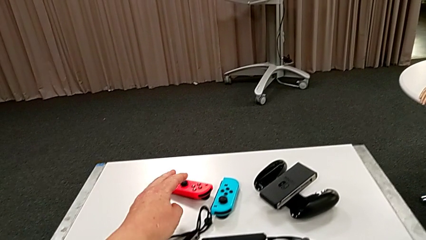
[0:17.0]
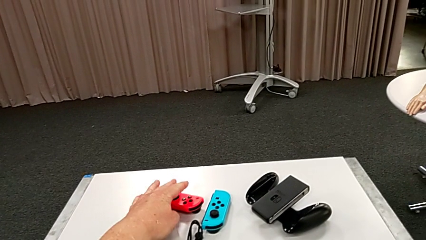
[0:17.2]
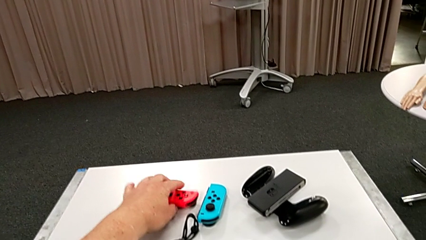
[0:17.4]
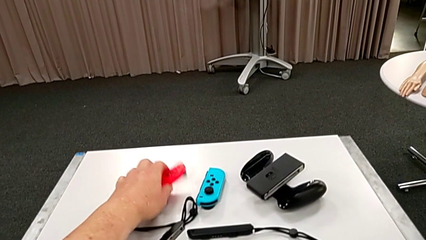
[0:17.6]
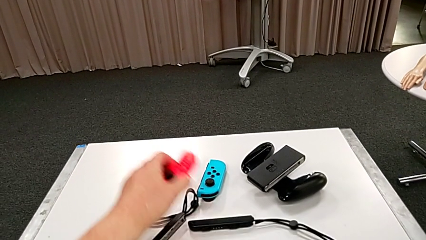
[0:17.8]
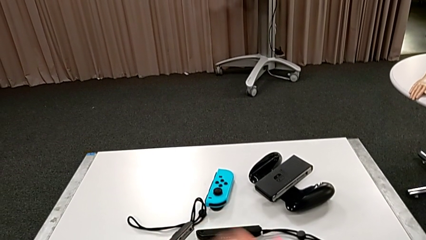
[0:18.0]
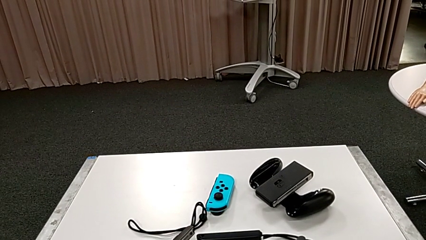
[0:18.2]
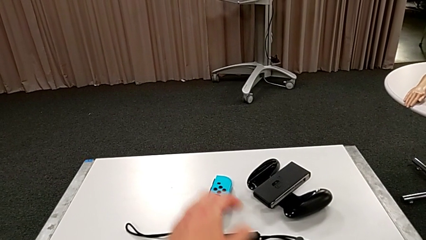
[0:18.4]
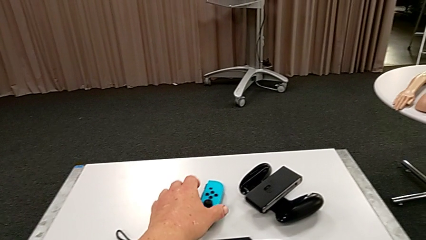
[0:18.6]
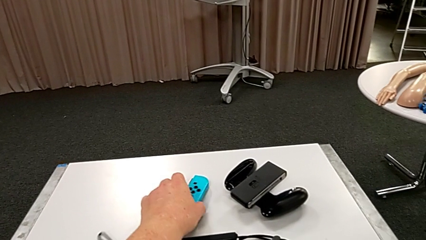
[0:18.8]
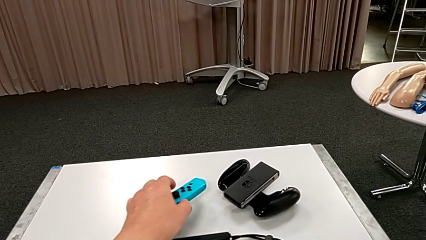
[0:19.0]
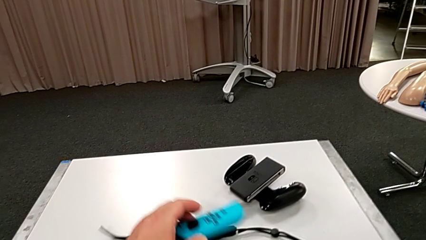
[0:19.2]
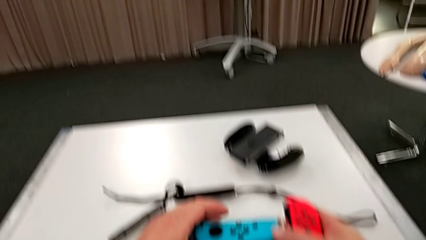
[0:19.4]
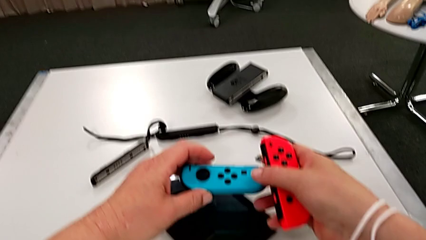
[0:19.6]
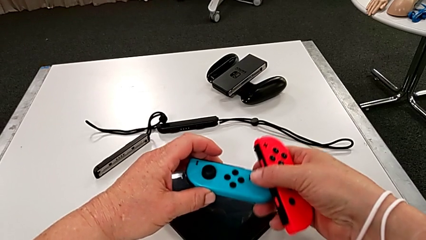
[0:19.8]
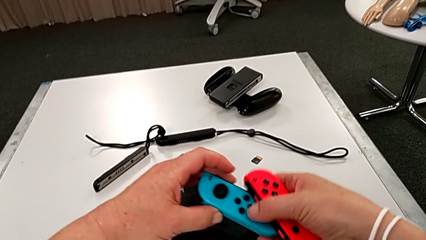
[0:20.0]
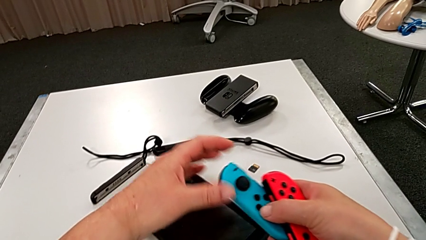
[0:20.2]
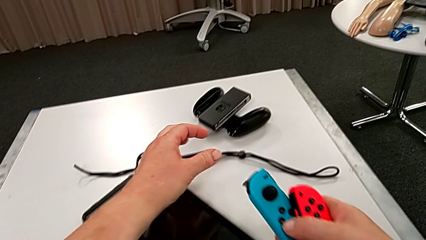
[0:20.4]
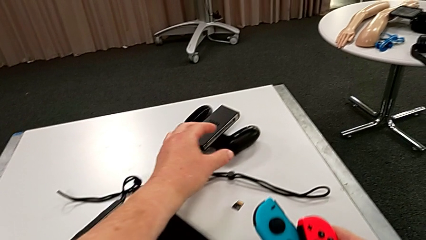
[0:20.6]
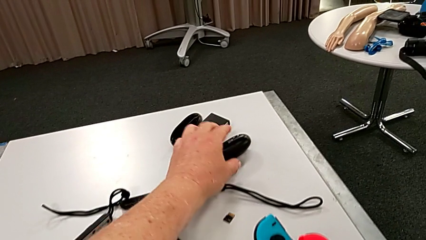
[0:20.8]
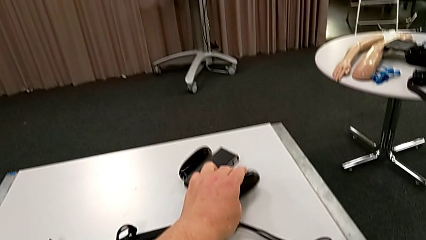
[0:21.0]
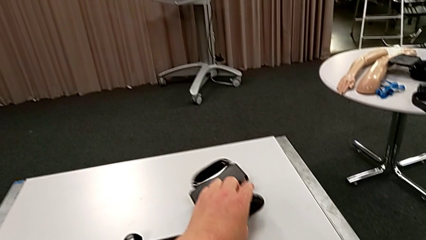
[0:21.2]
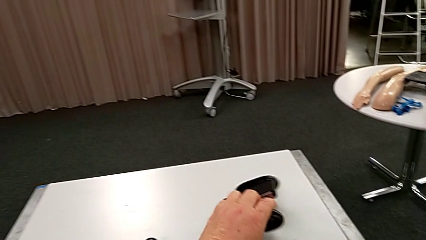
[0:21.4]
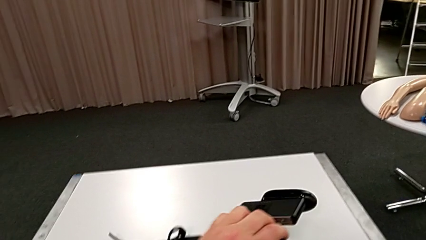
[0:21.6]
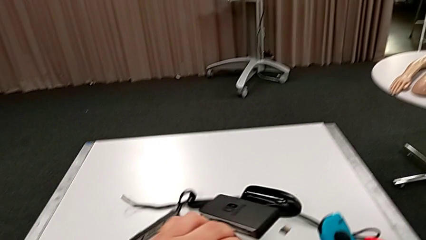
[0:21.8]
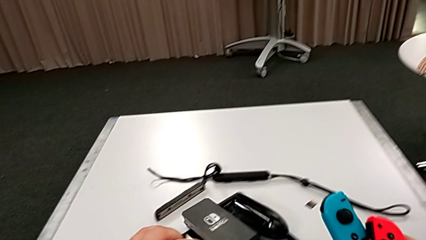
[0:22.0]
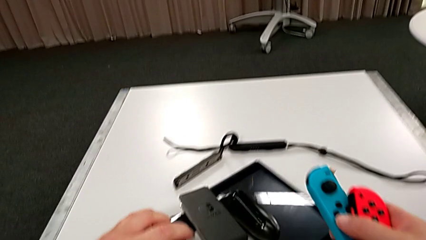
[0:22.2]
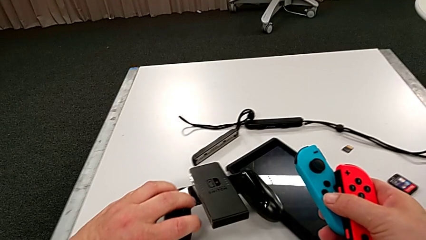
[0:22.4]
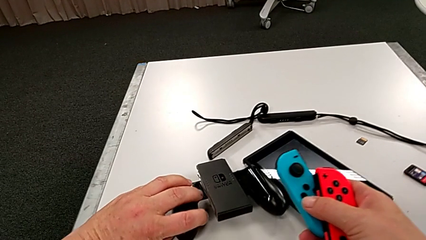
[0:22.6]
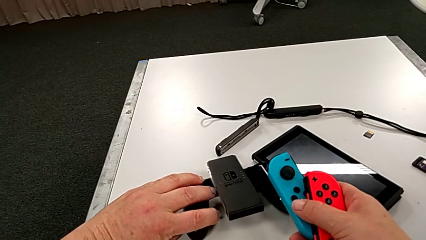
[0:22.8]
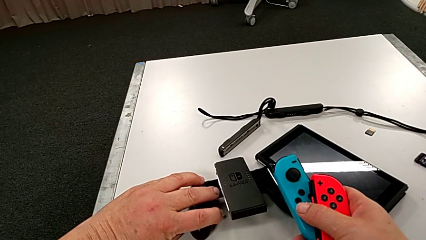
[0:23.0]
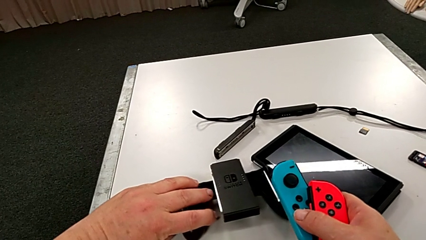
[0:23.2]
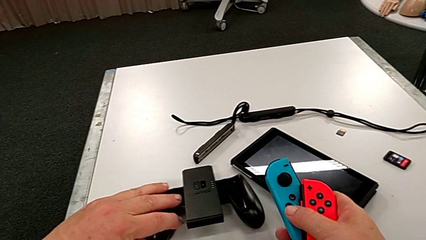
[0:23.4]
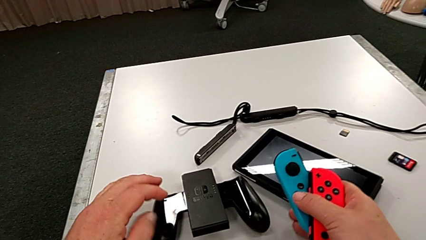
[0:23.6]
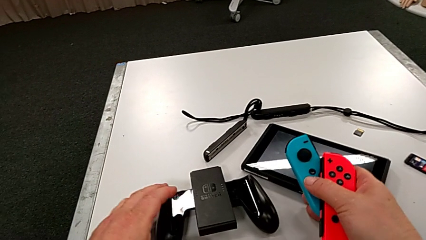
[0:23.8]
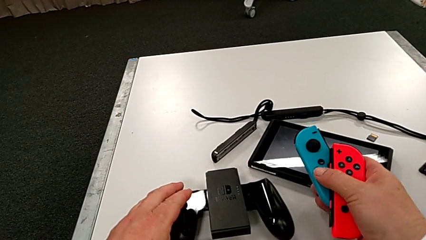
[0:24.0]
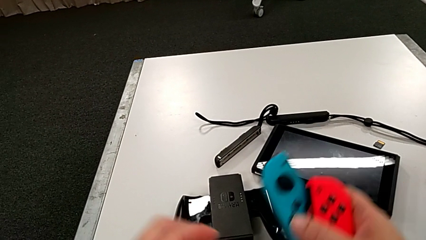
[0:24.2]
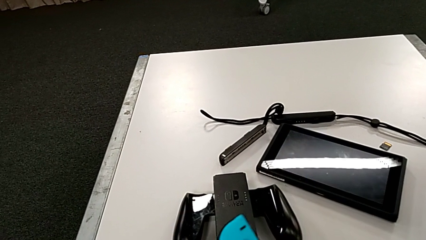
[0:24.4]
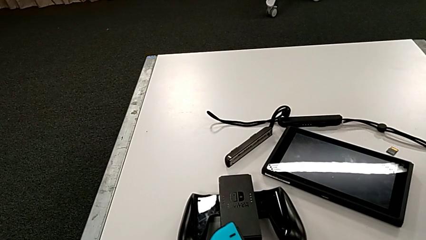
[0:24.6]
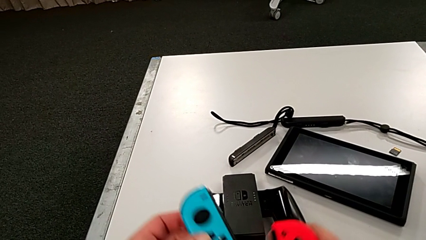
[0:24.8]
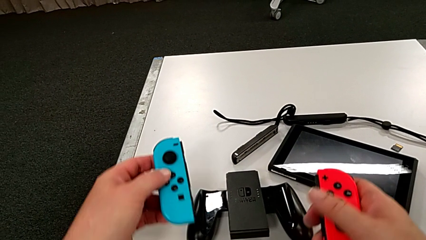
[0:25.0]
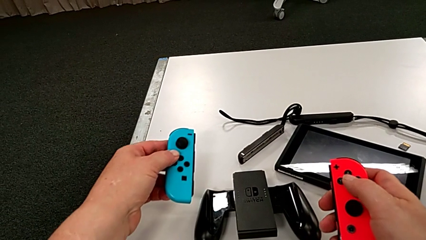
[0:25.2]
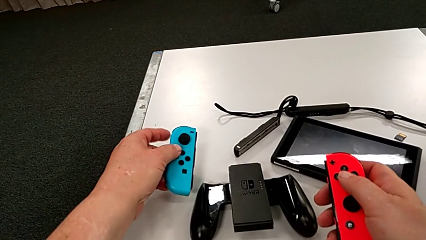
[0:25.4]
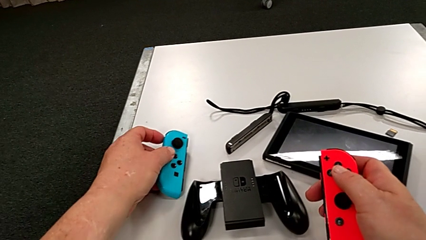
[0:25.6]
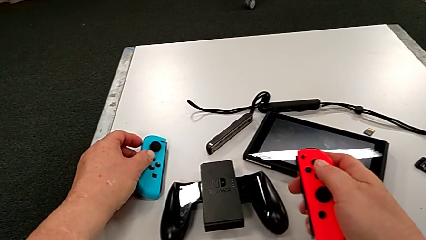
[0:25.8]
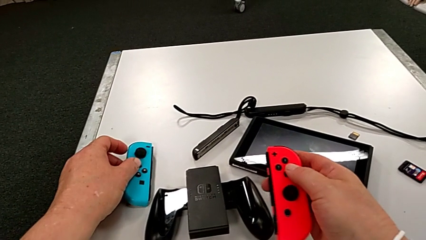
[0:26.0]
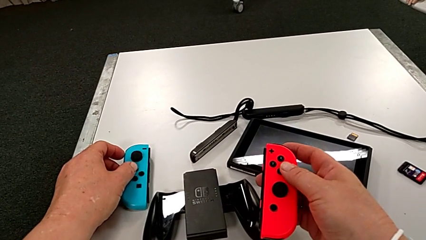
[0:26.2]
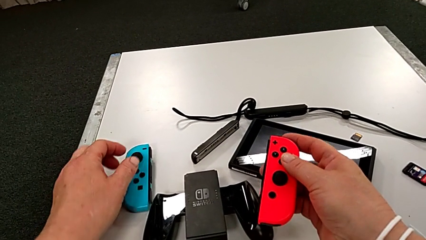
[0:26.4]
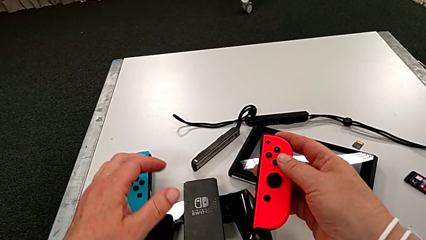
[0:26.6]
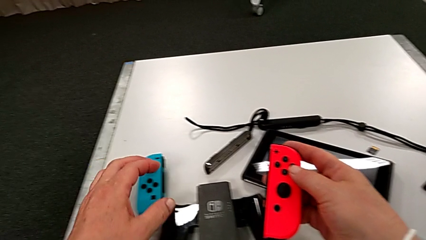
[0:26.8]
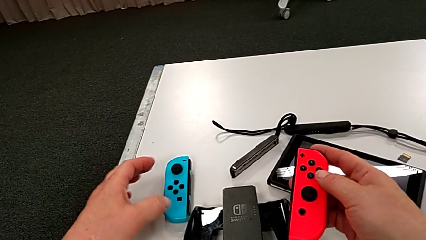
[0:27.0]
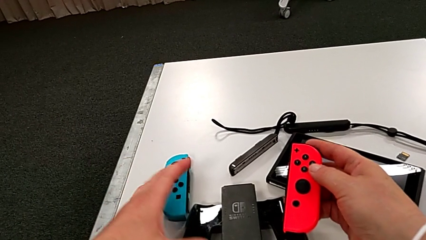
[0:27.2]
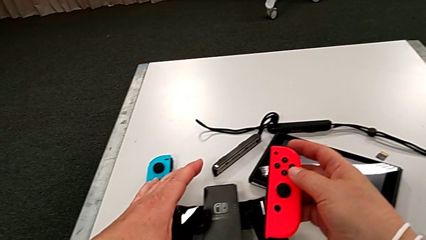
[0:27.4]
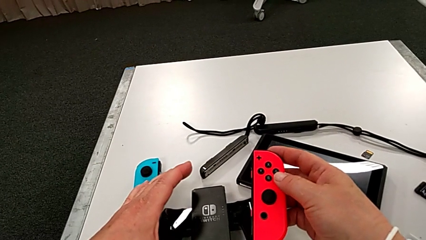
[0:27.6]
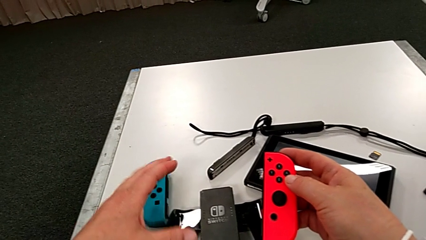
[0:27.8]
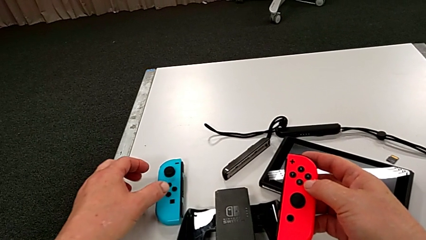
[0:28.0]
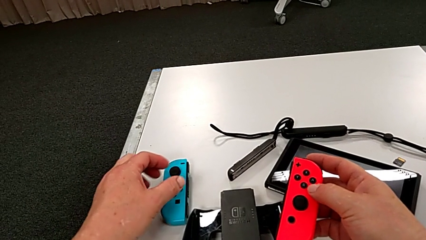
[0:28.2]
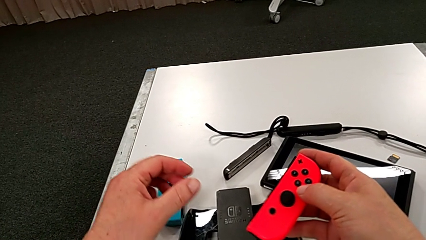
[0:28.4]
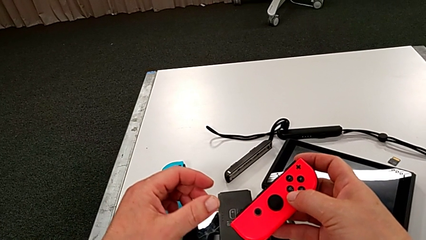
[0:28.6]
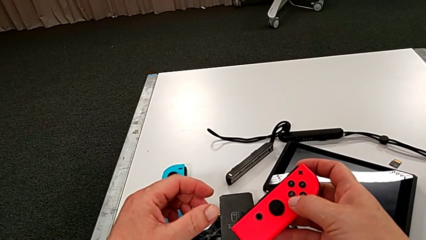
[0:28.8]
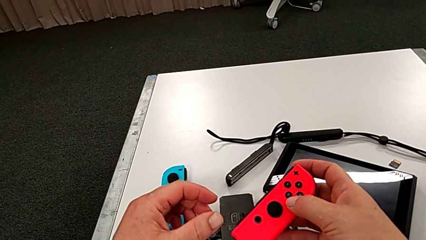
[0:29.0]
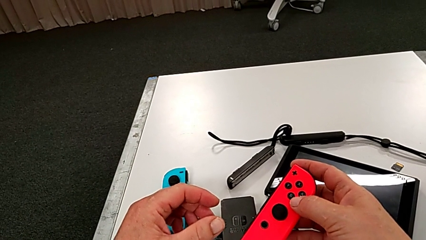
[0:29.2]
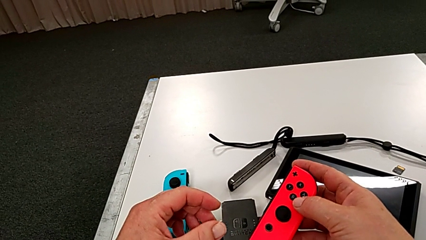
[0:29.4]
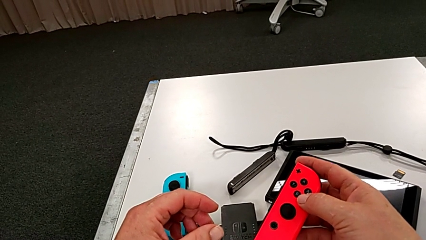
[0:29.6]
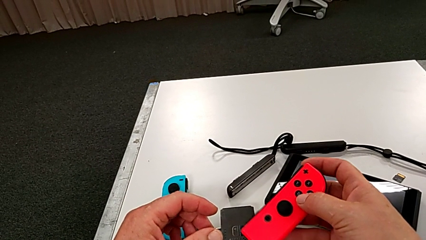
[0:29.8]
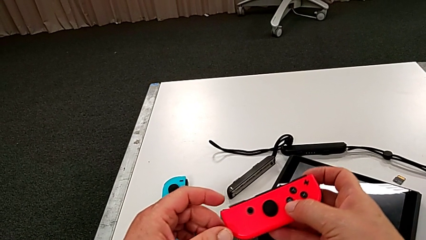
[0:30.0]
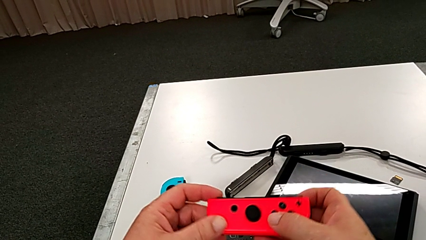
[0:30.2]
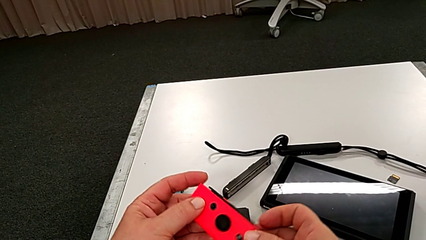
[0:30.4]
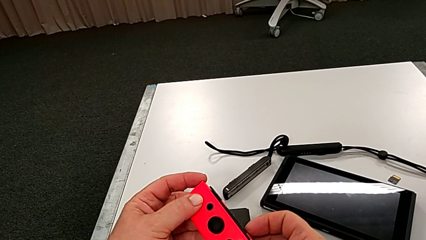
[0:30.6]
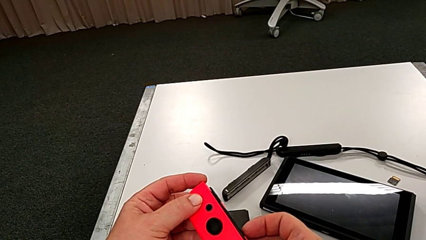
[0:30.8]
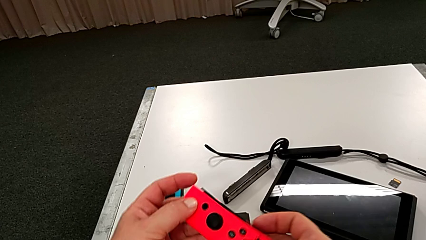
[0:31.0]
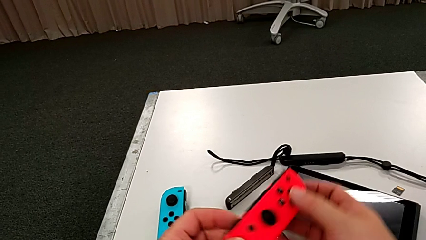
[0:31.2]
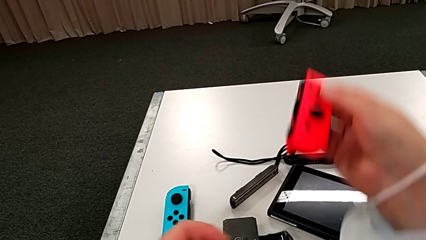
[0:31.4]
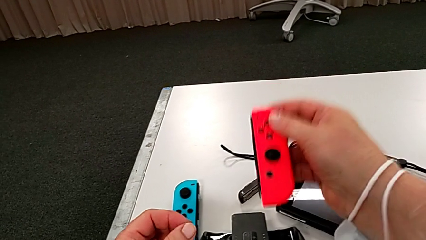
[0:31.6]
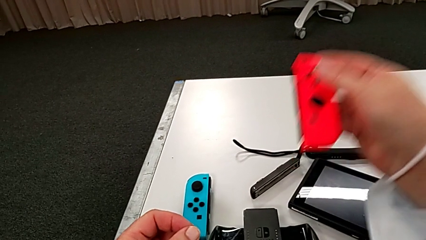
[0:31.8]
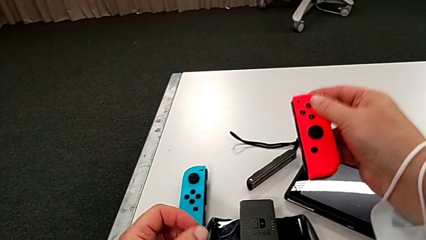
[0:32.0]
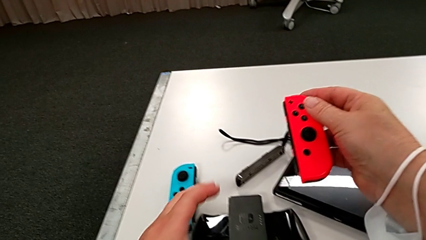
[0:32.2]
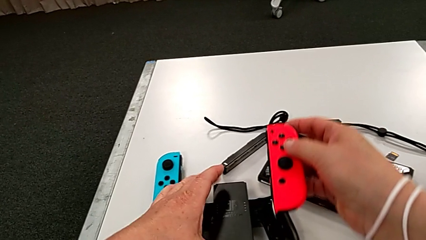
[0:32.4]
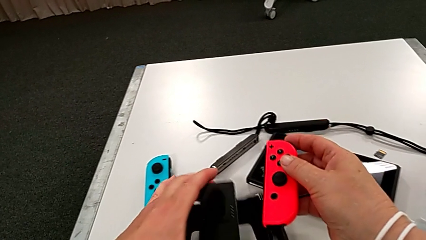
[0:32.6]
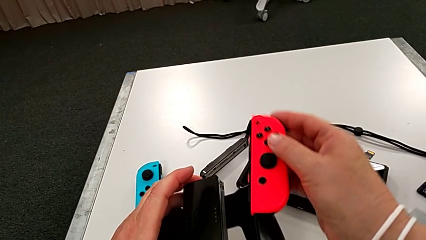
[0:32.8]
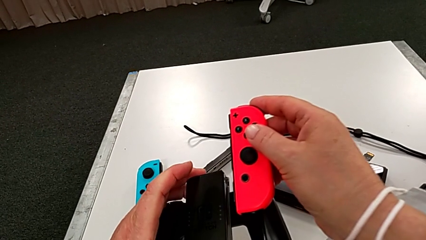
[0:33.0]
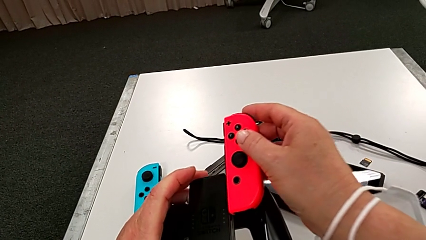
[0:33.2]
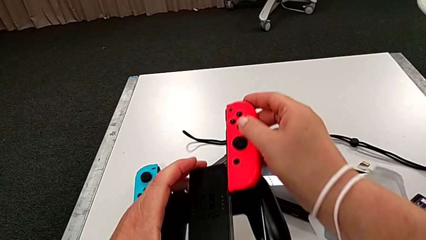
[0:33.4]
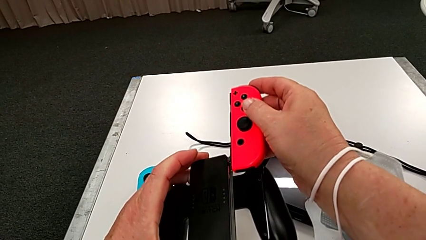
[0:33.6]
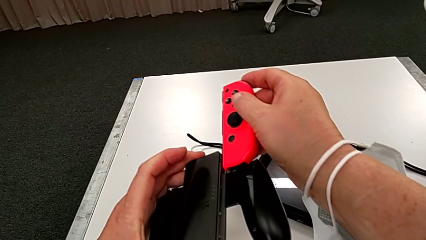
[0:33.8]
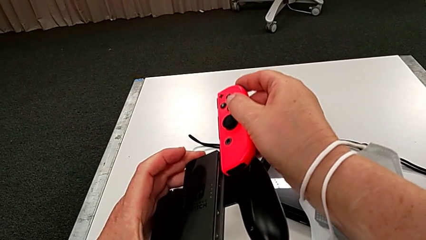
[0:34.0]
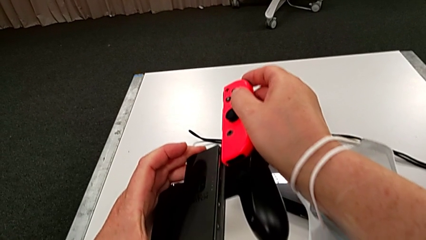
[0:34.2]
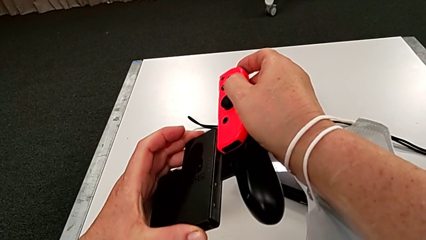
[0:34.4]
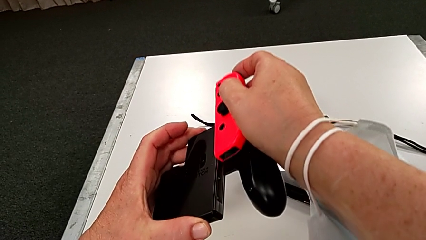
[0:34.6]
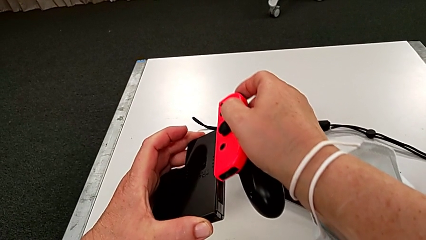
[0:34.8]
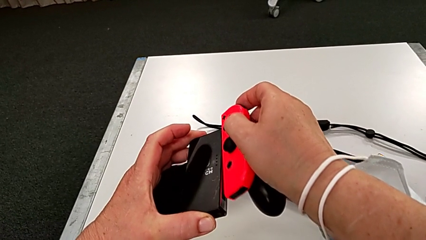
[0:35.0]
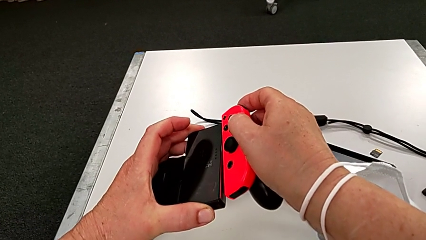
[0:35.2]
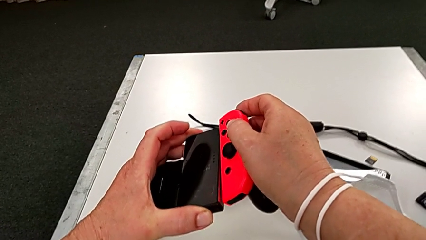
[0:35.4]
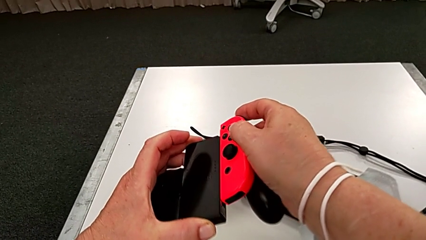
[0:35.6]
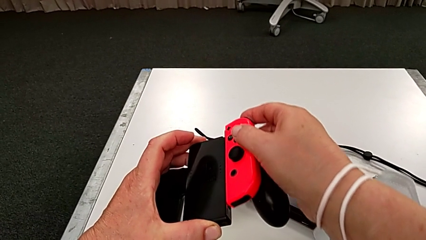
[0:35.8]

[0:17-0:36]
The camera wearer is assembling the red controller to the comfort grip. They grab the Joy-Con controller, grab the comfort grip, inspect the Joy-Con controller and begin to wrongly insert the red Joy-Con controller.
